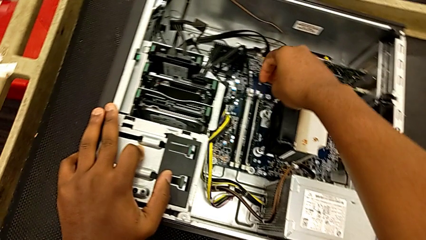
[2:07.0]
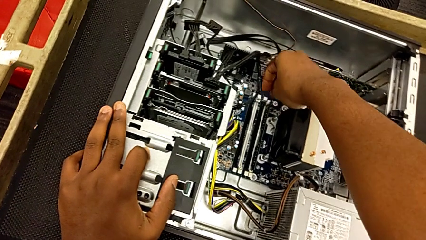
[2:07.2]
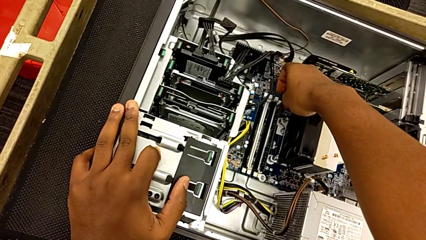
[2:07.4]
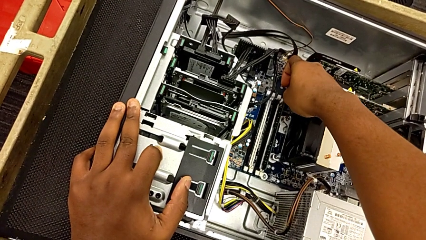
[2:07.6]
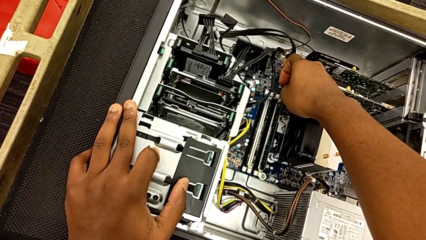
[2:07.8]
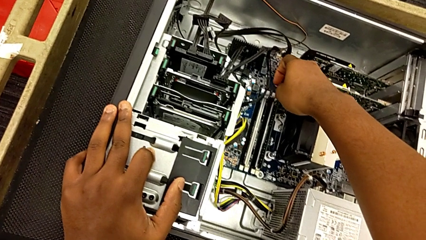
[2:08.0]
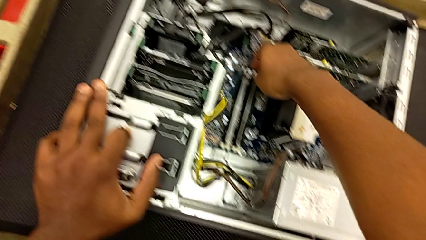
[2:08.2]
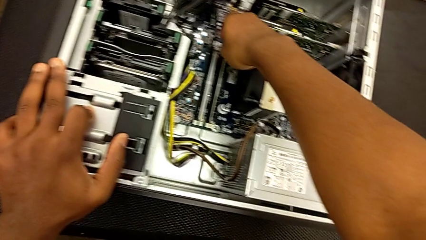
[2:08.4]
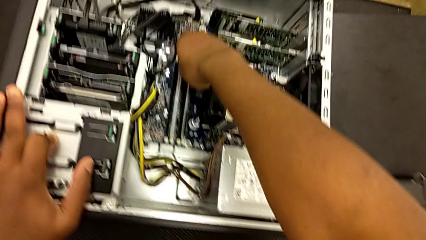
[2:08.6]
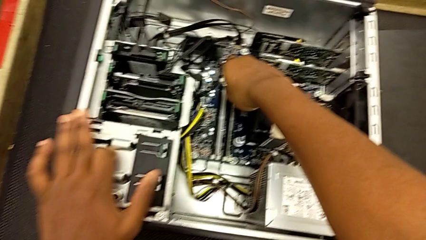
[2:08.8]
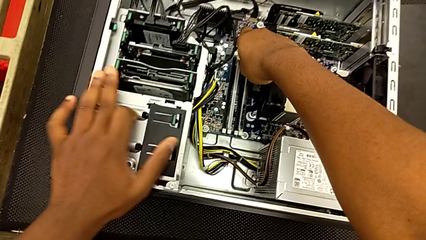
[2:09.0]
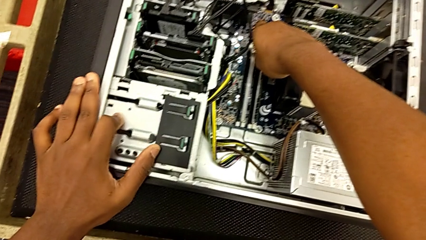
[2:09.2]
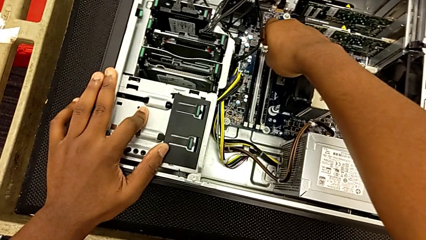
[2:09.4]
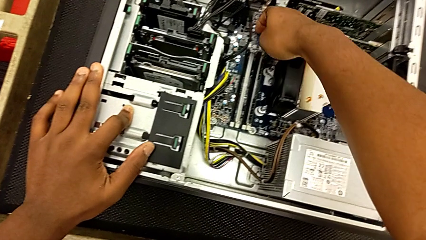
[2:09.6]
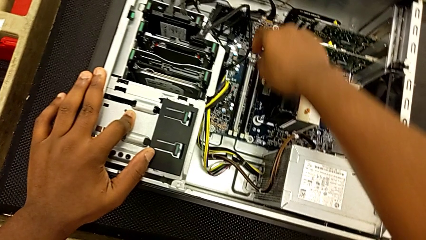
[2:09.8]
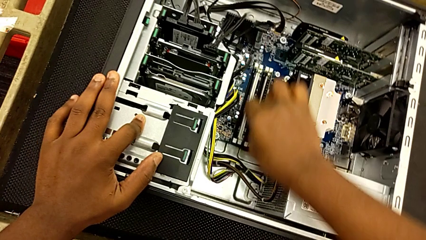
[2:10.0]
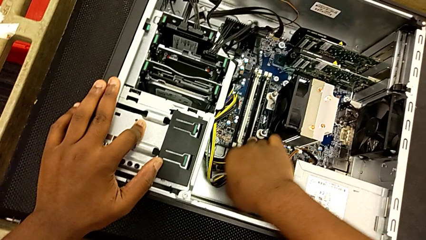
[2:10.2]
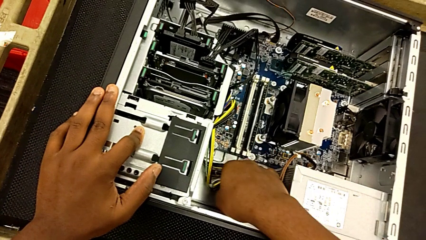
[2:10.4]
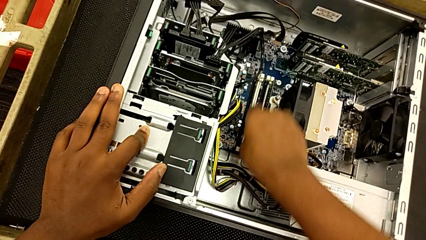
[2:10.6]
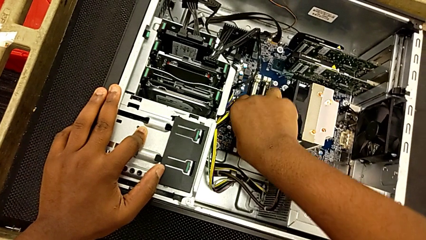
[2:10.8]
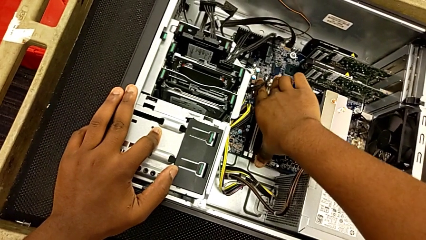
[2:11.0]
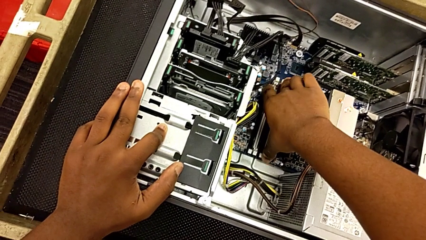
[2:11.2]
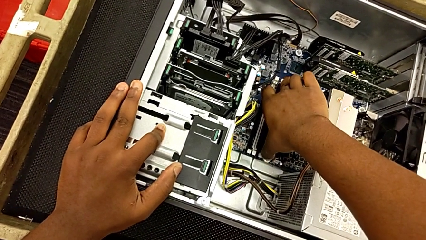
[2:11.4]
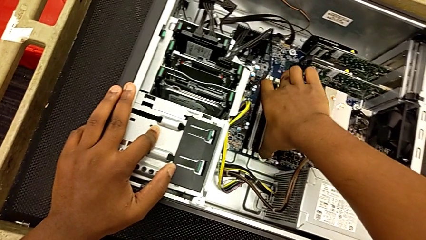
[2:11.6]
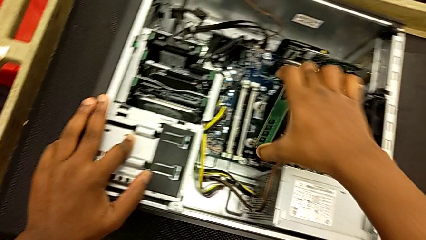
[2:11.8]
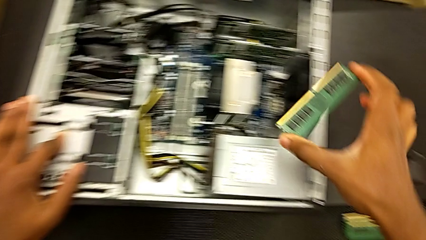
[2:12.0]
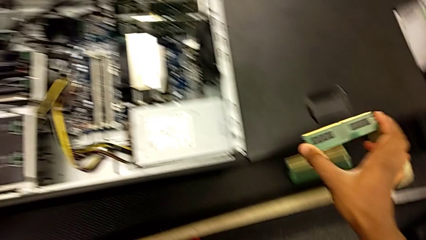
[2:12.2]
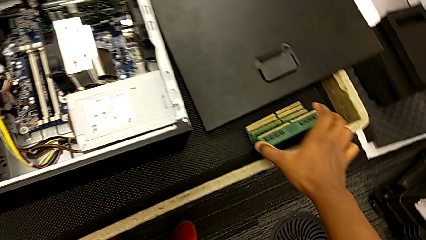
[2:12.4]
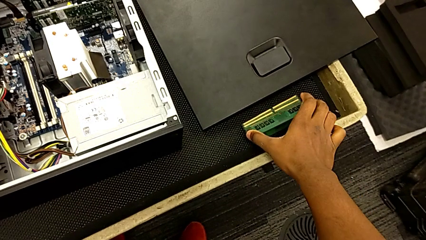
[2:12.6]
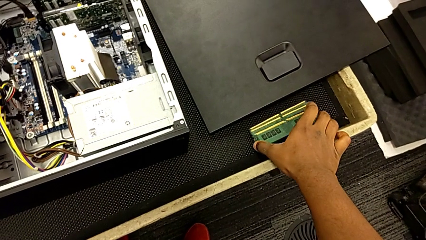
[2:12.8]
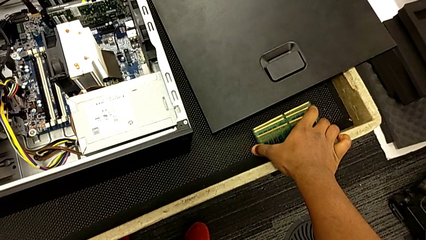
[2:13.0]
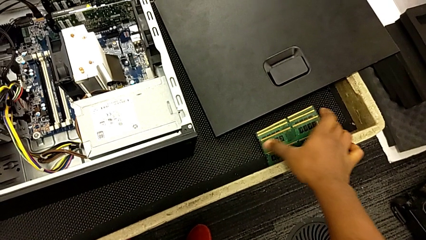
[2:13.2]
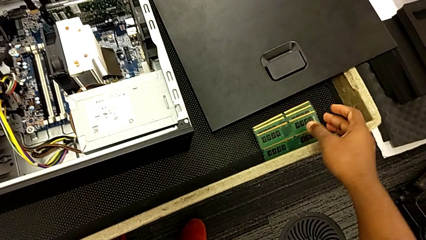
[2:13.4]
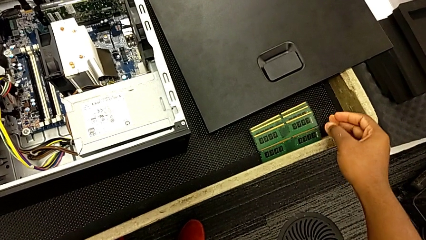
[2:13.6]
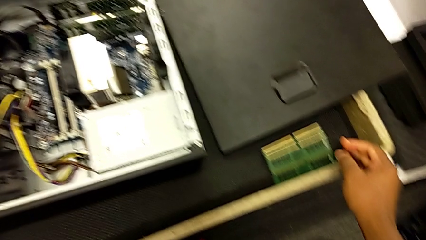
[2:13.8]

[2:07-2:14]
The camera wearer is removing the tabs of the RAM. They grab the RAM and place it.

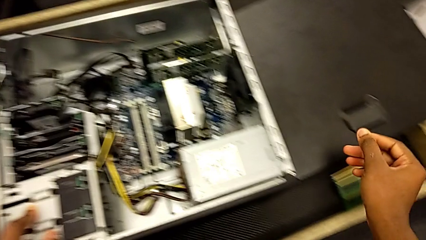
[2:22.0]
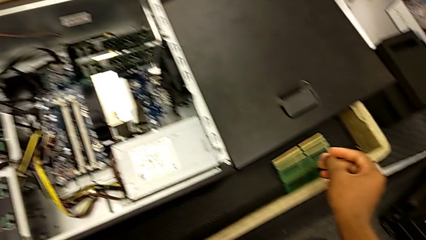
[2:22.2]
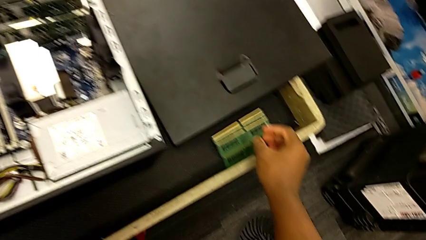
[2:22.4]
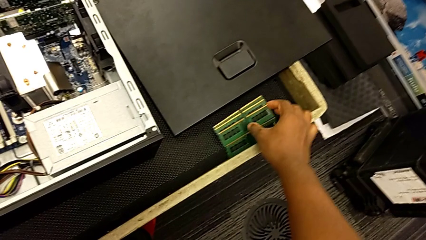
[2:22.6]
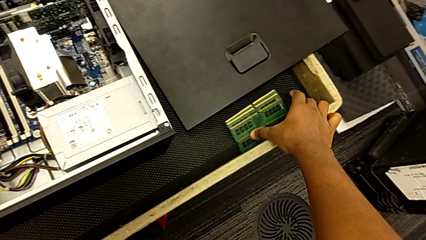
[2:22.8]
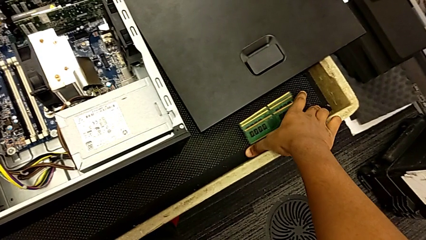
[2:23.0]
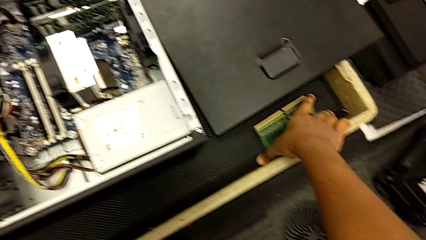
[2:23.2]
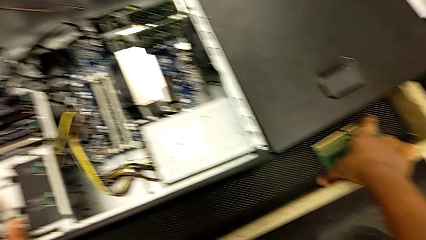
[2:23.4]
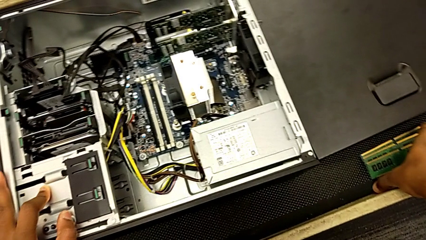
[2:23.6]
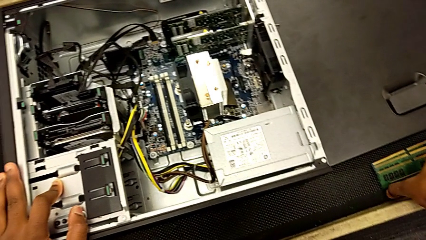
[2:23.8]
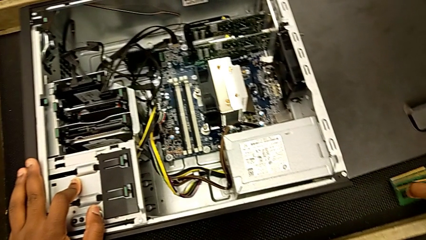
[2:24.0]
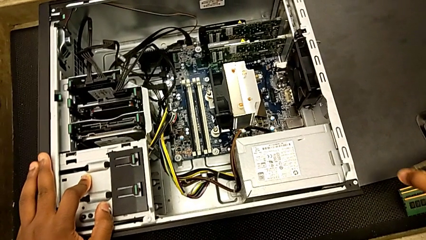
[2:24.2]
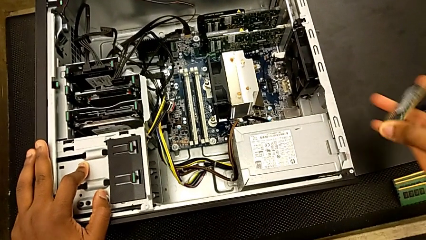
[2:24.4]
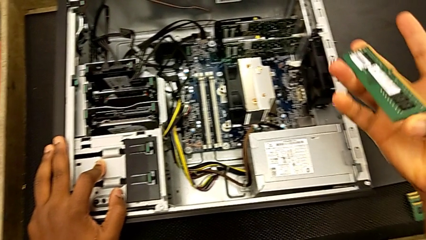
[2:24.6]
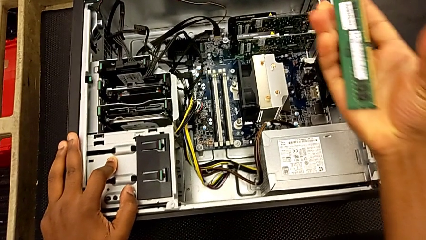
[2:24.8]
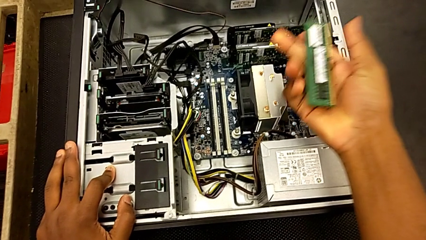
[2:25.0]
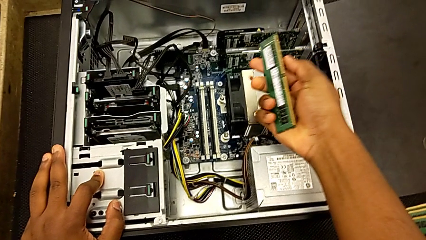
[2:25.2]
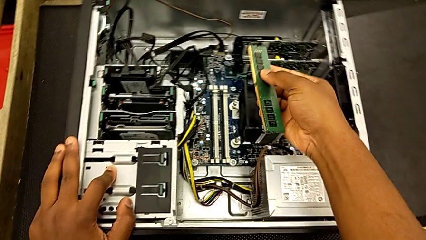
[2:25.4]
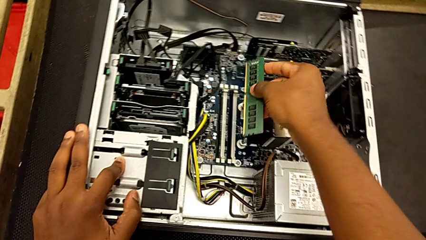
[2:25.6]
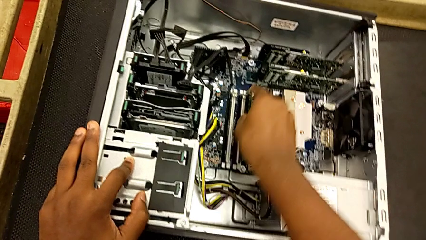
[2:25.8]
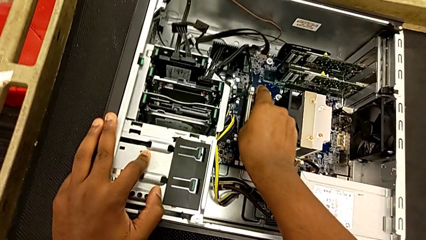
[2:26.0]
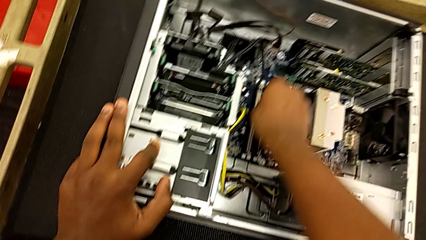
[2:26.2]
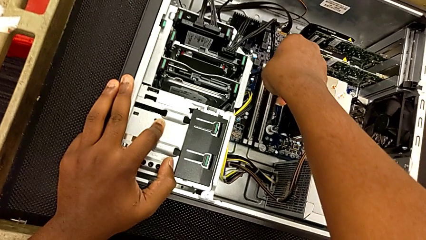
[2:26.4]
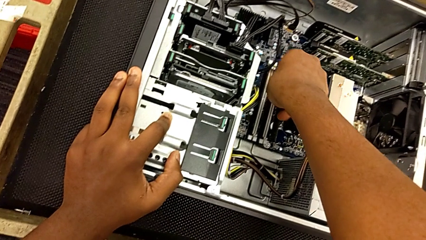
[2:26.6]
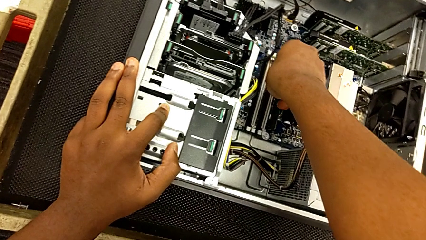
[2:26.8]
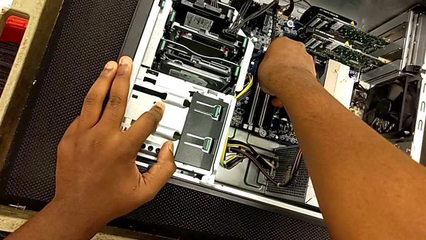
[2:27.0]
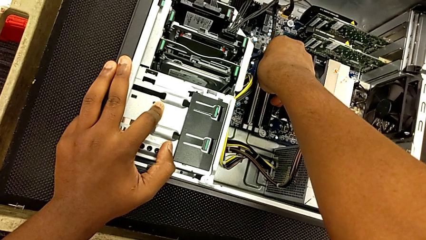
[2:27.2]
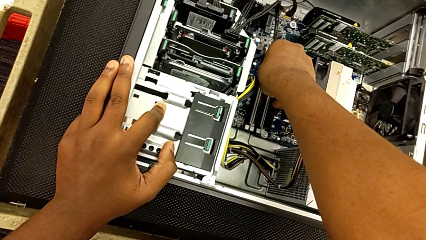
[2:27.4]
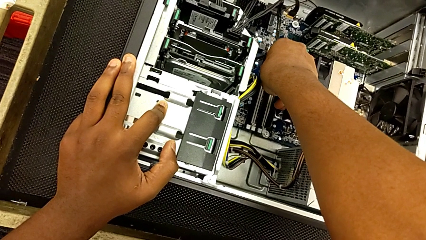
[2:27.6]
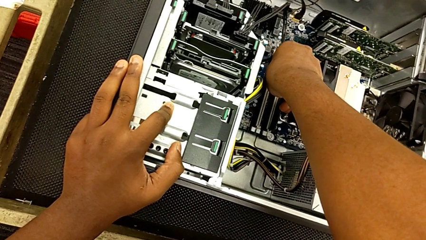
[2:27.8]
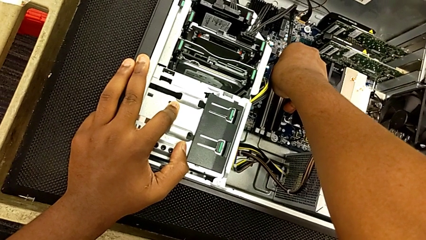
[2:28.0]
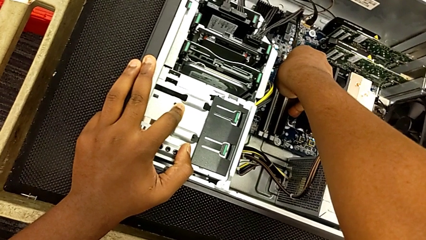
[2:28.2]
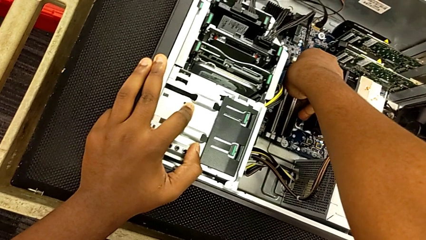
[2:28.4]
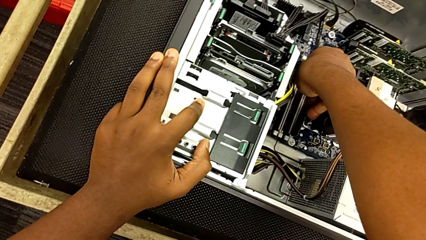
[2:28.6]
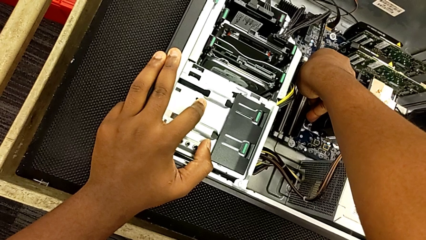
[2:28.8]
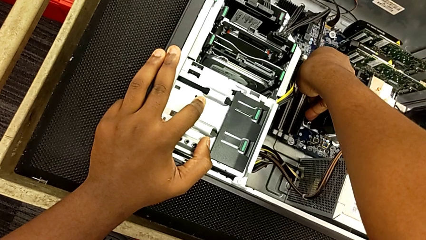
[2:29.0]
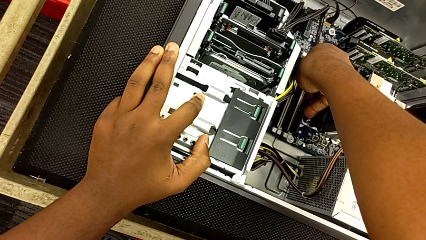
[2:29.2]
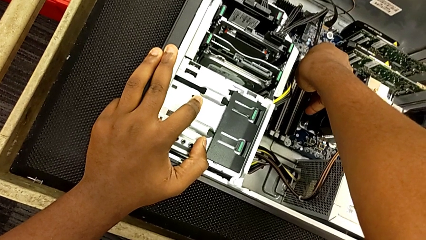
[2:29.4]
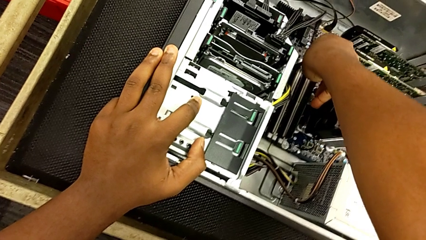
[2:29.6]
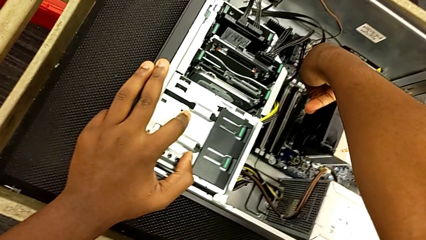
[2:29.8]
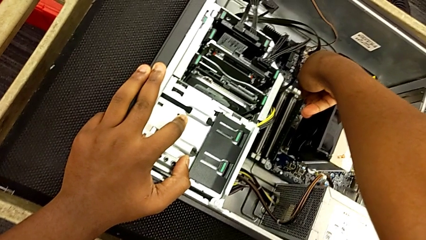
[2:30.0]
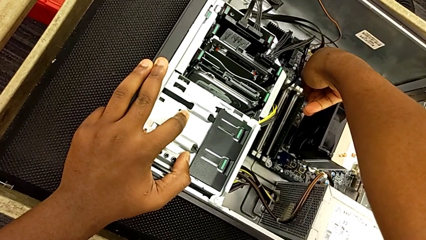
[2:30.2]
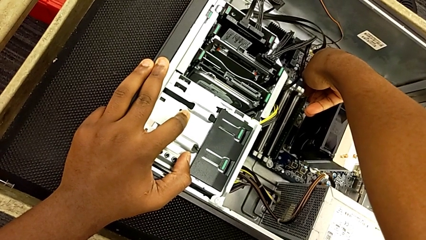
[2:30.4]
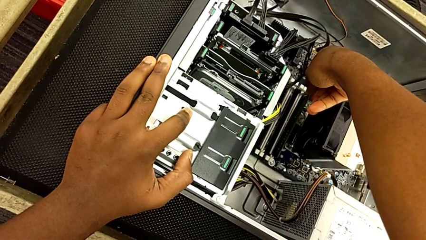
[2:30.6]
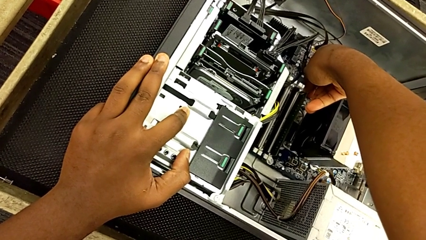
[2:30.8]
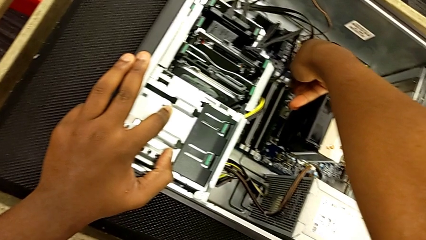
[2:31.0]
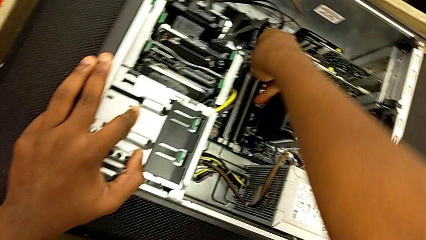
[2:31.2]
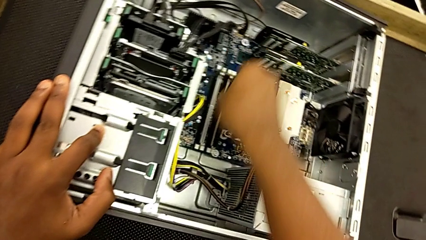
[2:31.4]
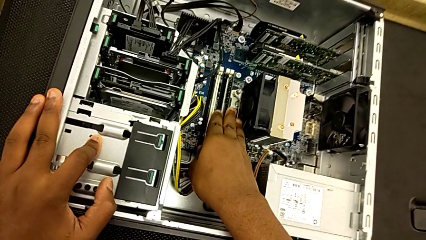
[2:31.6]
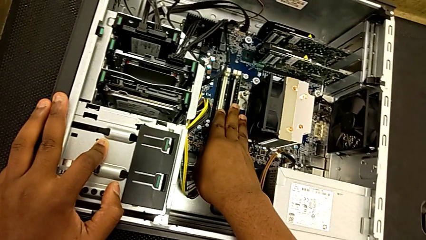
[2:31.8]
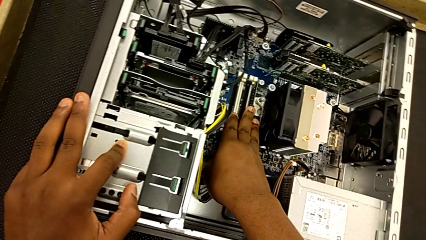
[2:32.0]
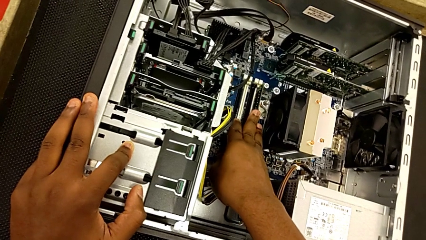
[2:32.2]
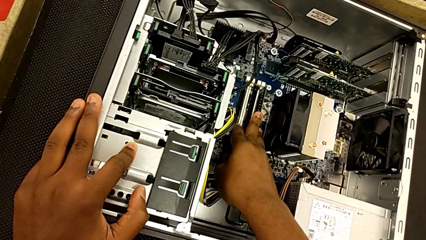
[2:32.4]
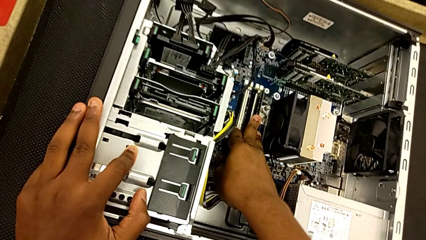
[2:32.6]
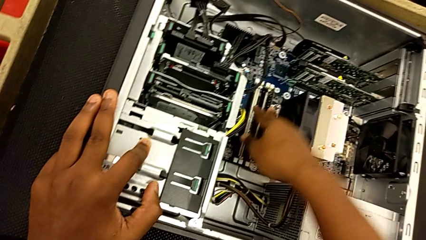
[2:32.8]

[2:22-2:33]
The camera wearer is putting the RAM tabs back in place. They grab the RAM, insert it and begin to press it.
